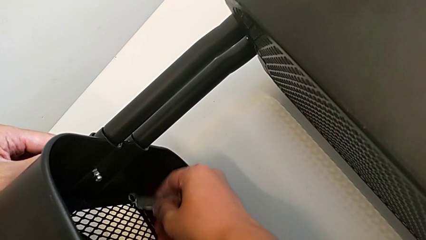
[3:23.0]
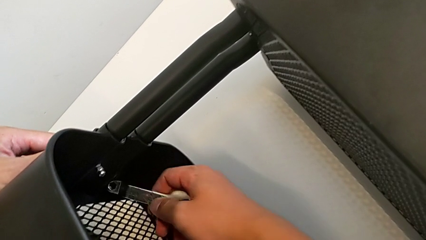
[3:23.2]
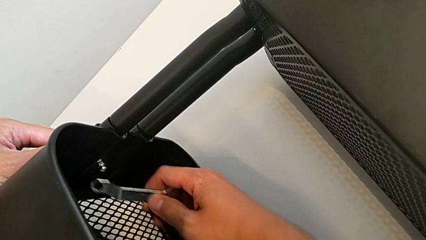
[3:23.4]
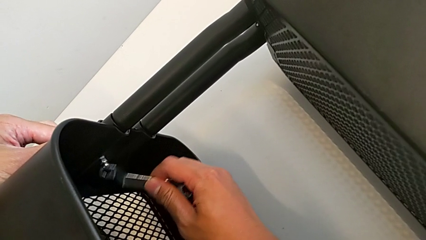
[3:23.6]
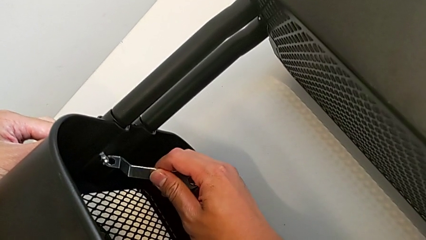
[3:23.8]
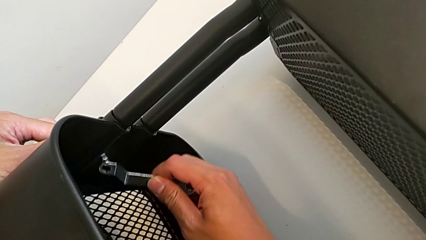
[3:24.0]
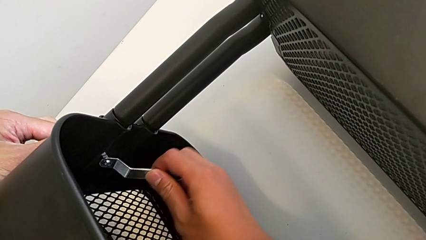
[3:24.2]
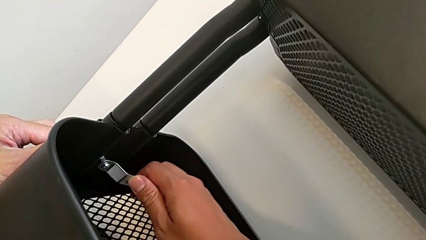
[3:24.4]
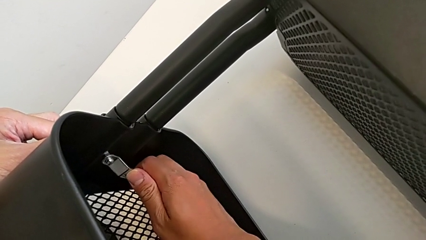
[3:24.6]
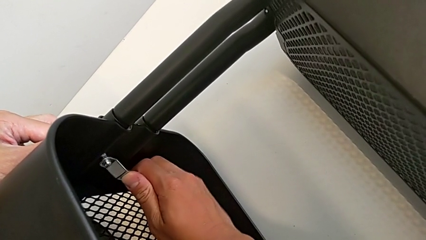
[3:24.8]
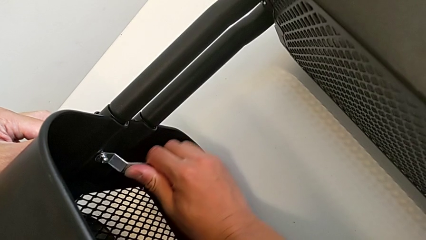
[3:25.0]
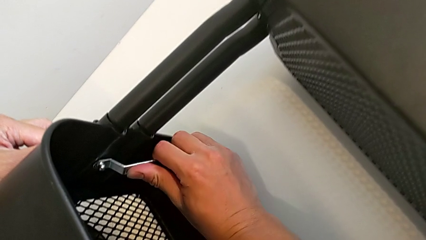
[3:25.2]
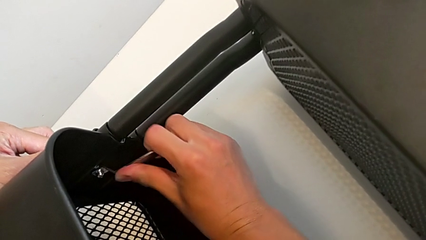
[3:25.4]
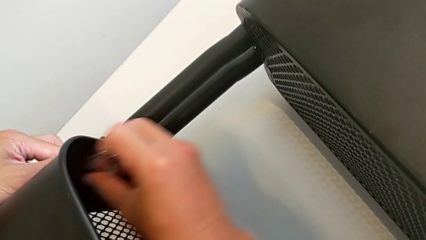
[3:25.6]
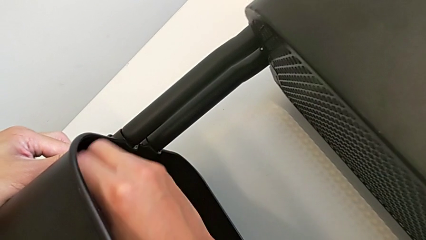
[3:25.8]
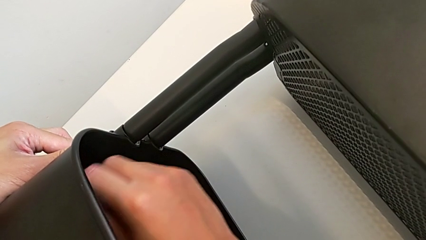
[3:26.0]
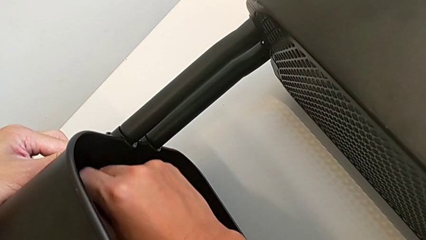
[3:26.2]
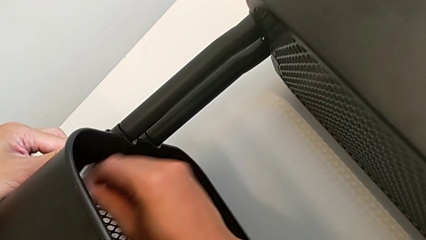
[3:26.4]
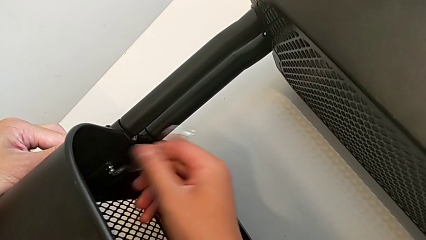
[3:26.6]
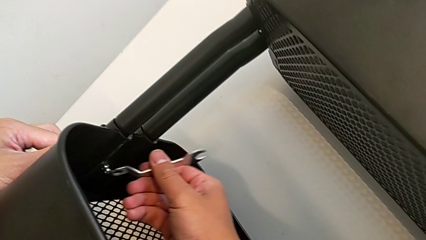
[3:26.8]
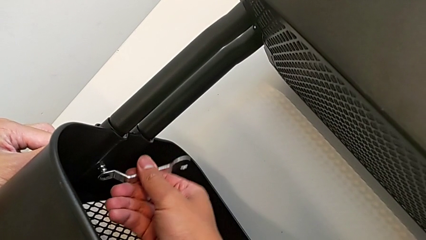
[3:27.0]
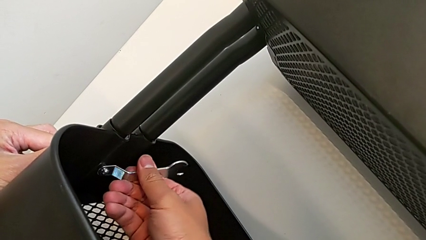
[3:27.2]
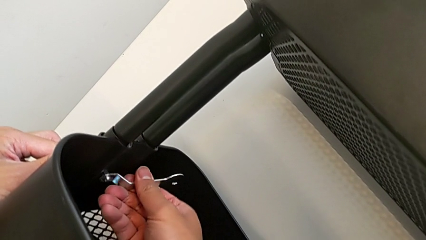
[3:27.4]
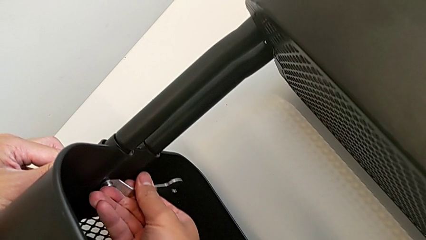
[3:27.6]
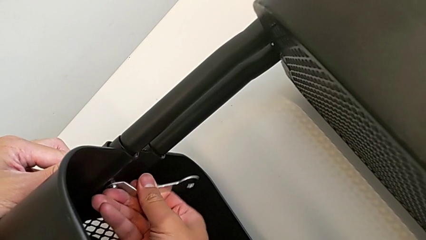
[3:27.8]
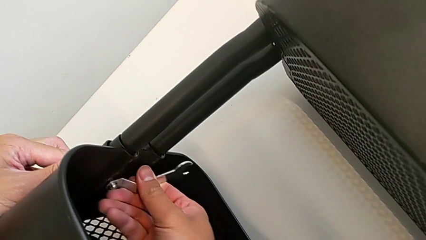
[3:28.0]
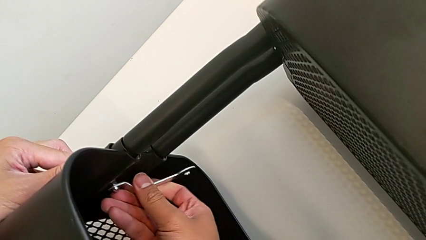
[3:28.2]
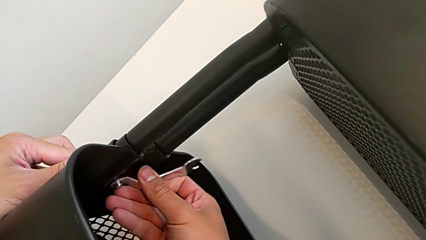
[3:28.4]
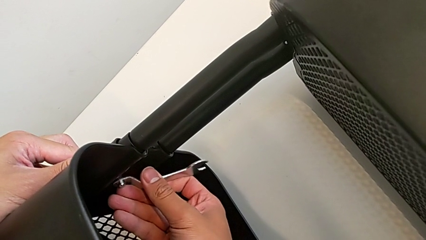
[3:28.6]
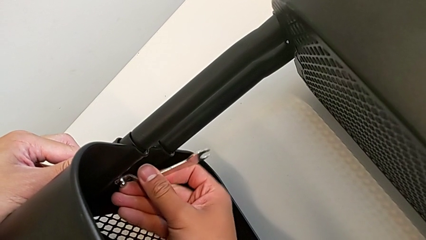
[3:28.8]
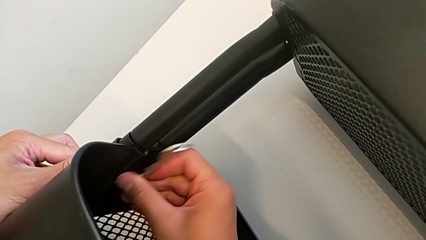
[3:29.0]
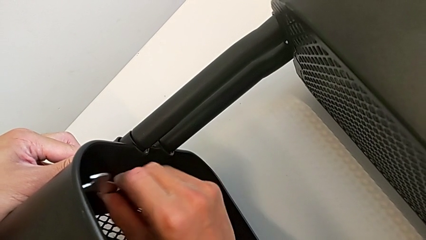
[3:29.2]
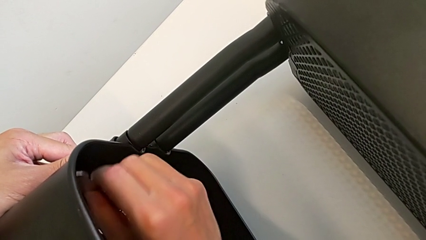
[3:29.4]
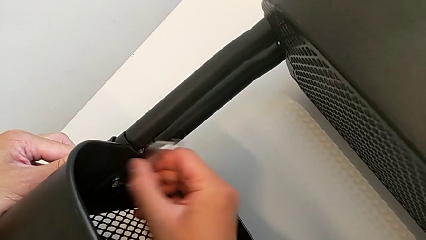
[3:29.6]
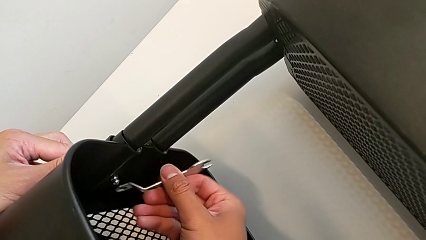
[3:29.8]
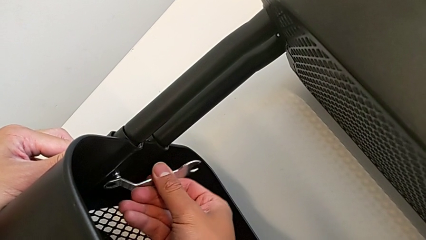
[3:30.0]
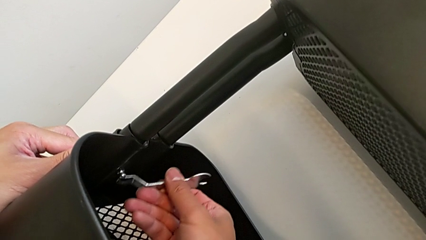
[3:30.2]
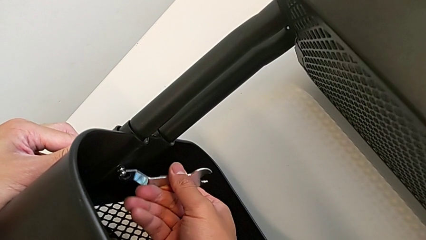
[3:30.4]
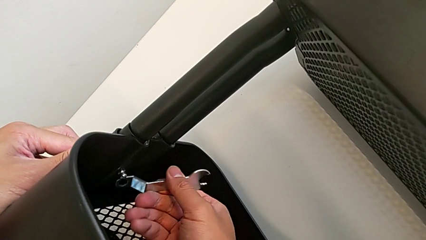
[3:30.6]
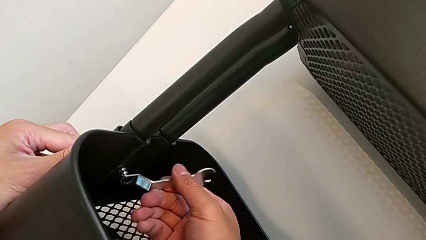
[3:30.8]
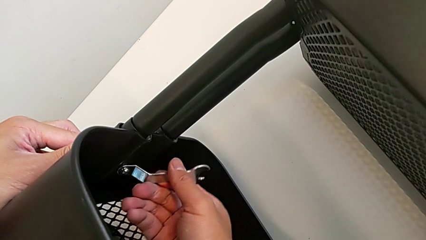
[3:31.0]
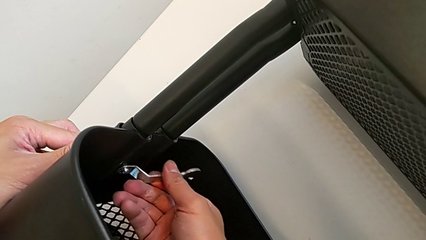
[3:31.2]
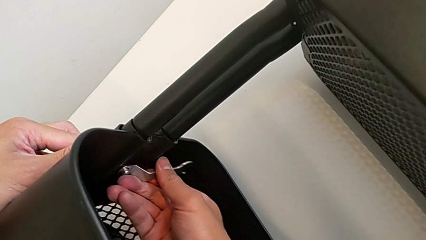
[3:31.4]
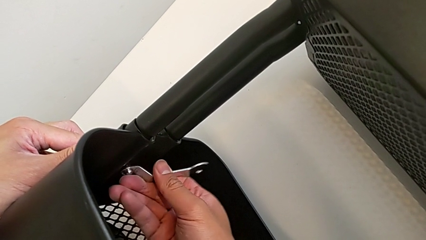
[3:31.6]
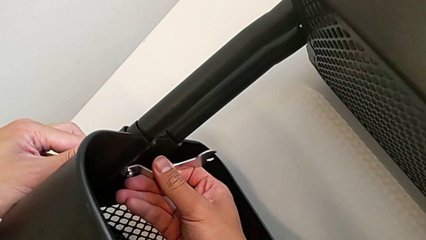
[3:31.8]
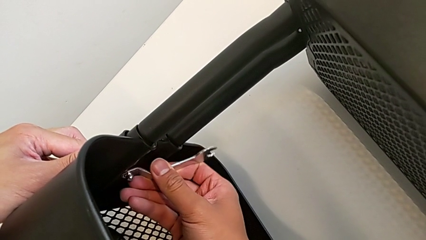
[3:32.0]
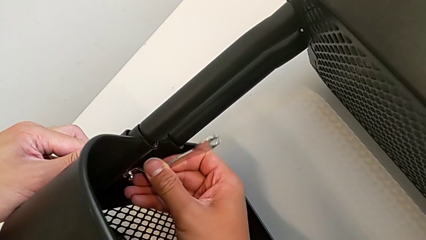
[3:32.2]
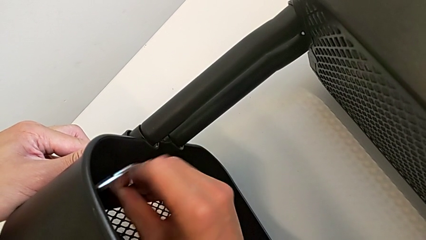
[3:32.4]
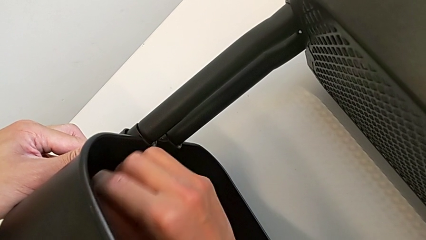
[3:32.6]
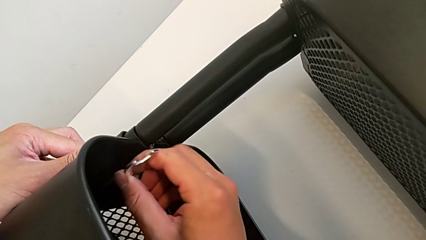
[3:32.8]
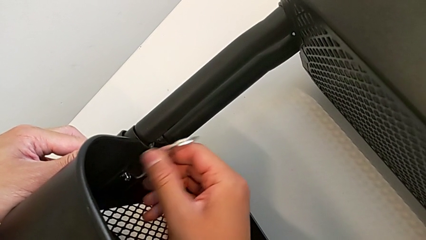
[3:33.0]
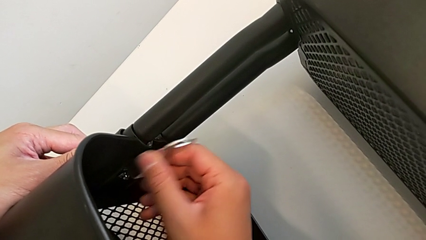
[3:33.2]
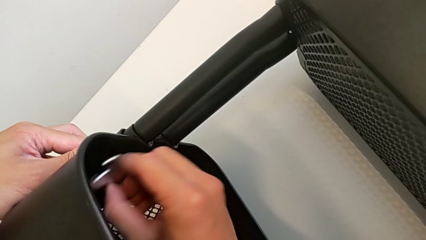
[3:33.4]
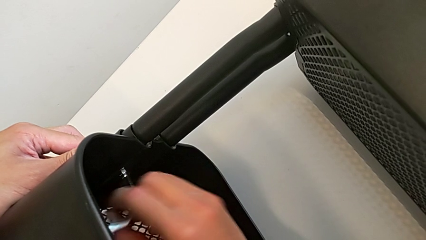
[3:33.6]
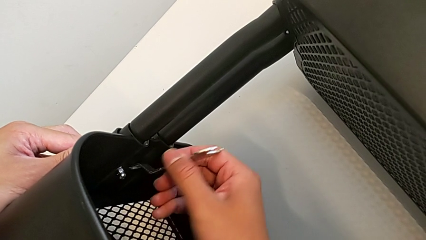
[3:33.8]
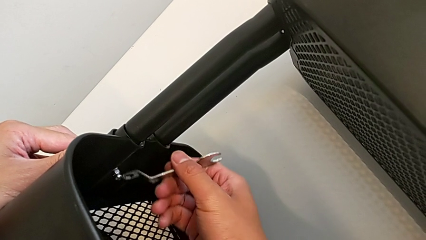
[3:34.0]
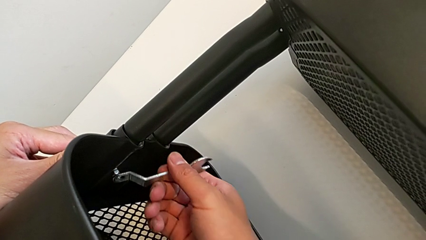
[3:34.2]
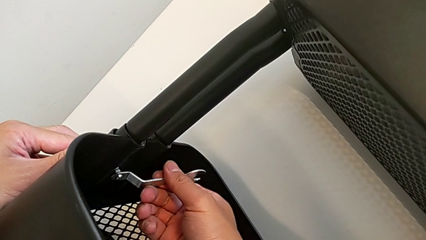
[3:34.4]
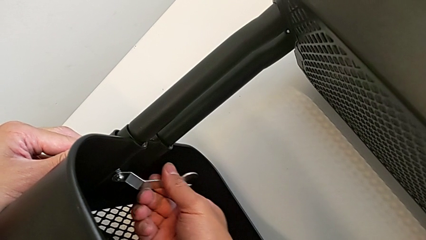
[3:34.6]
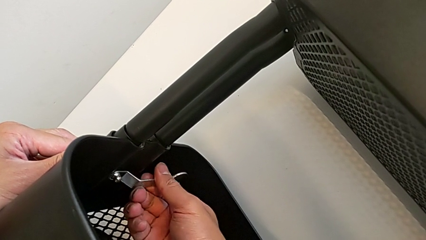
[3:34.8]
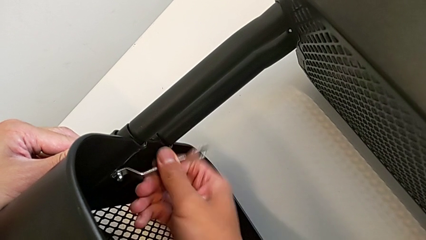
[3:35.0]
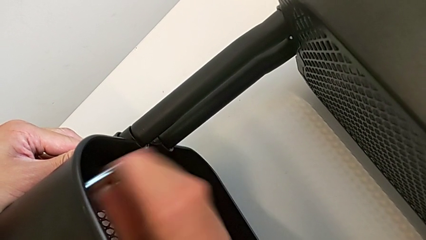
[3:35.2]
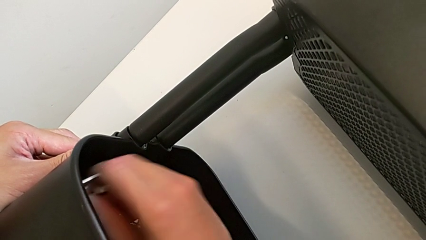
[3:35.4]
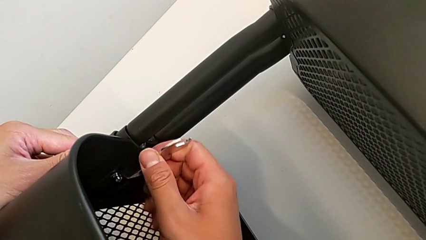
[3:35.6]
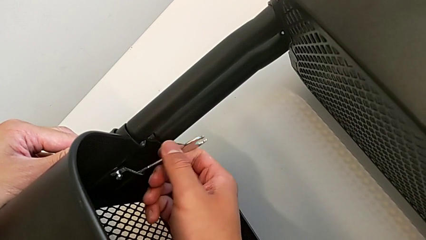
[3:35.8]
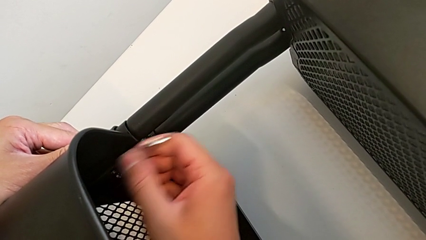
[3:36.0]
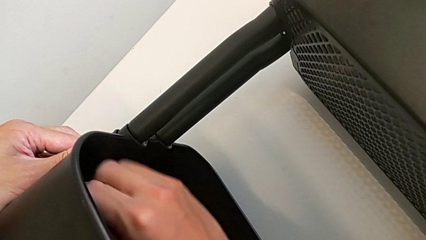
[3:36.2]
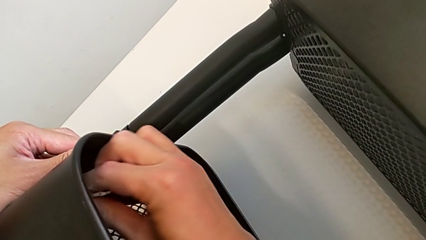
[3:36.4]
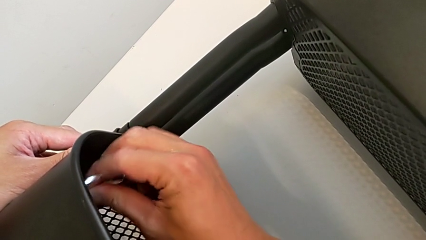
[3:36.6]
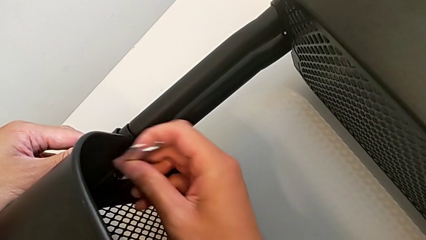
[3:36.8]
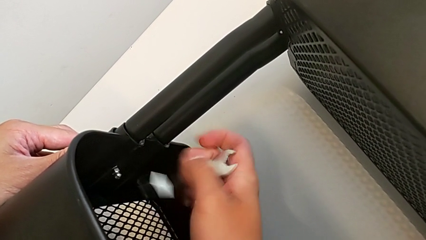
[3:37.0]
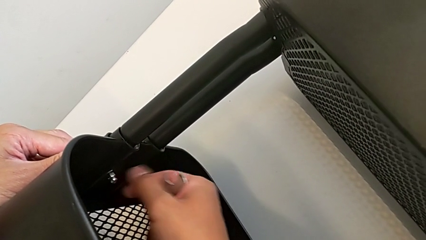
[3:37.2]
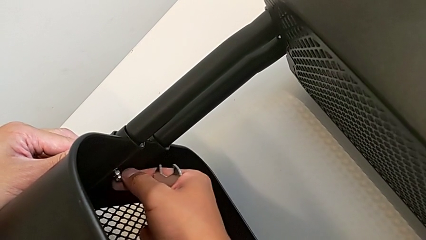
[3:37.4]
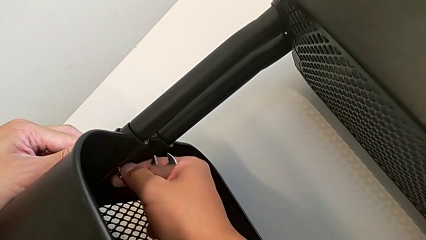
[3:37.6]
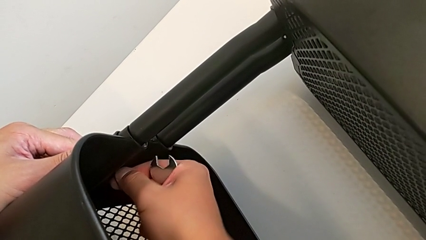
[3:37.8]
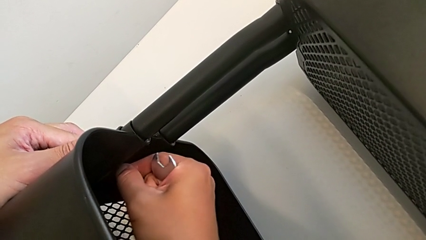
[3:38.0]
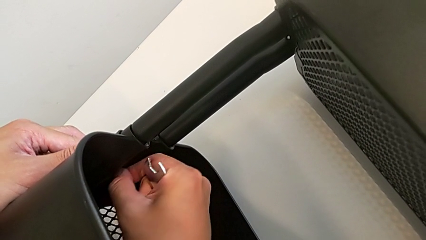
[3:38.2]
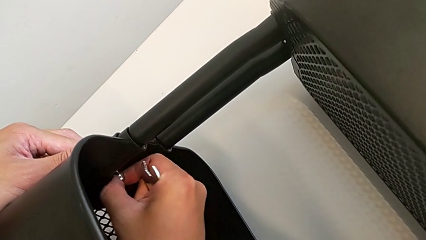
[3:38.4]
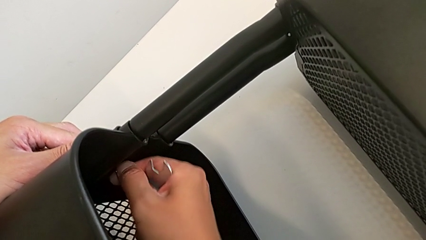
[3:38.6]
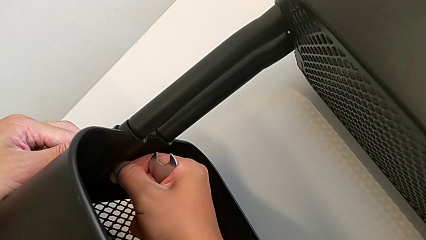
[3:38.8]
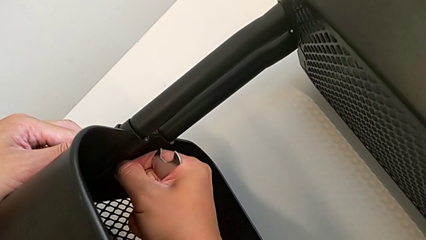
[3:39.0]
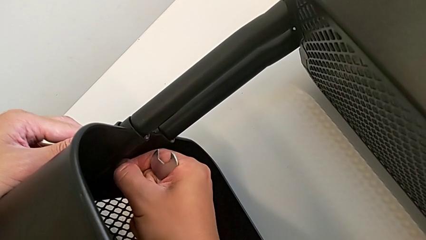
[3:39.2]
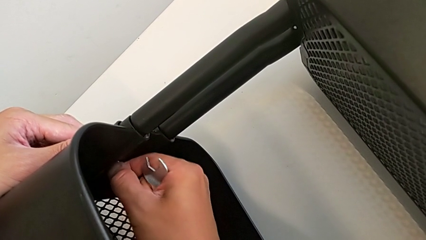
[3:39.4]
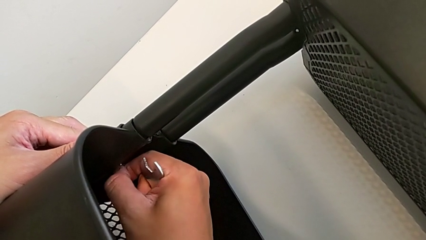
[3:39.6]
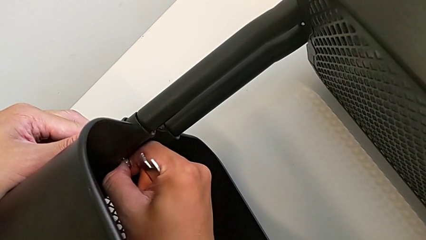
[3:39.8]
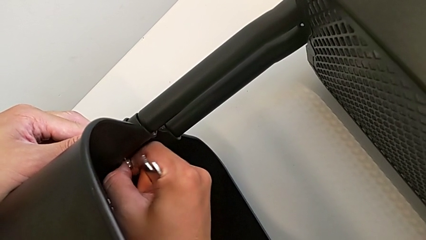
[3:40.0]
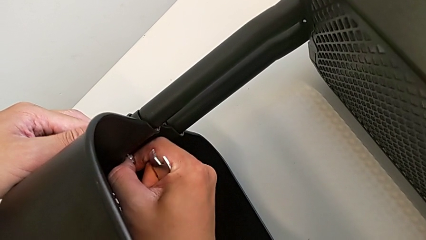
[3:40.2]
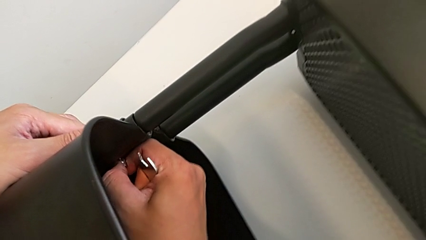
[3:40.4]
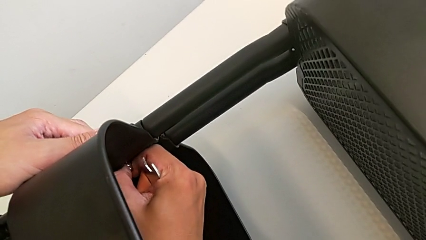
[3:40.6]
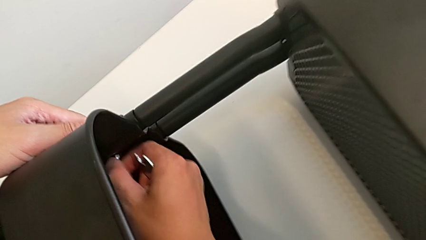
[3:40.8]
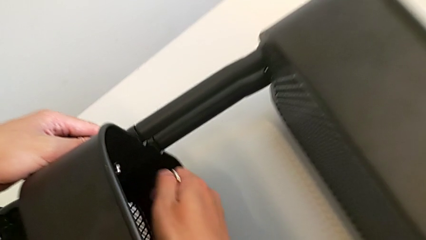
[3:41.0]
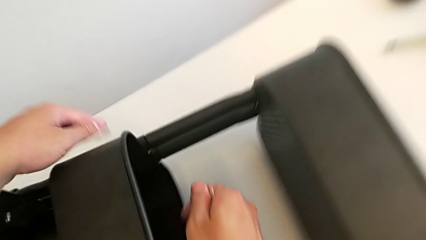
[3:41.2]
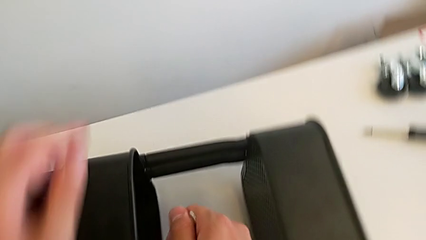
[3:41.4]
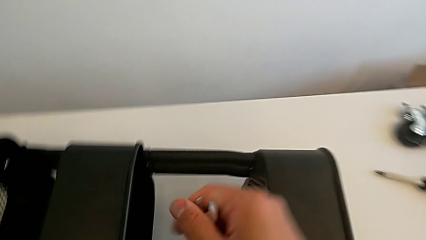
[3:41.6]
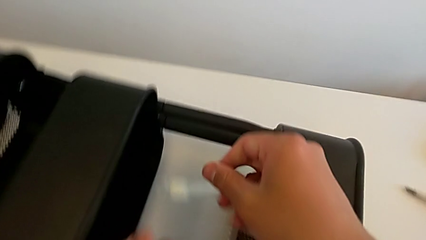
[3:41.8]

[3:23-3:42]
The camera wearer is unscrewing the other side of the middle tray of the rolling cart. They keep unscrewing the hexagon cap nut, withdraw the hexagonal wrench and unscrew the hexagon cap nut.
